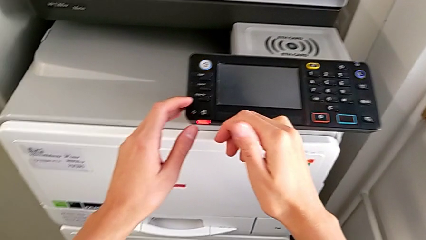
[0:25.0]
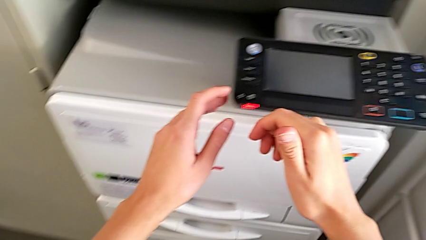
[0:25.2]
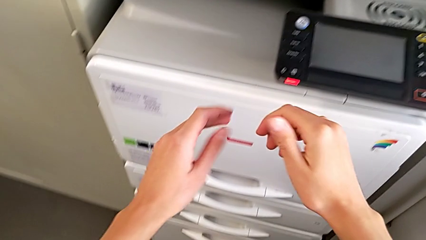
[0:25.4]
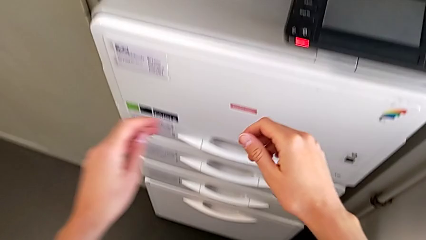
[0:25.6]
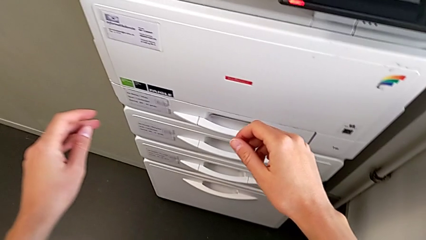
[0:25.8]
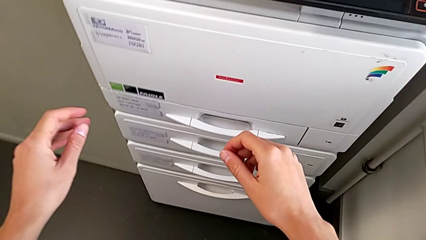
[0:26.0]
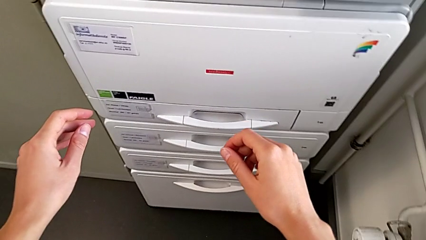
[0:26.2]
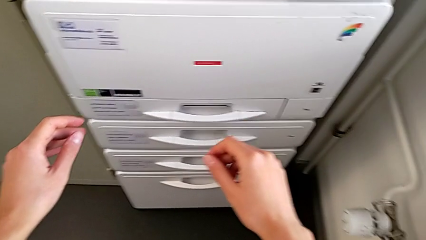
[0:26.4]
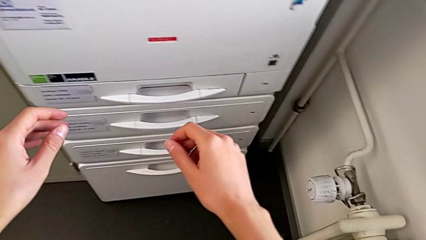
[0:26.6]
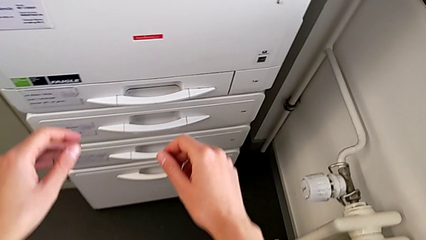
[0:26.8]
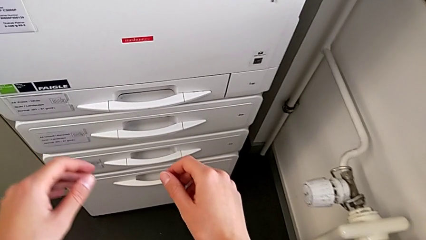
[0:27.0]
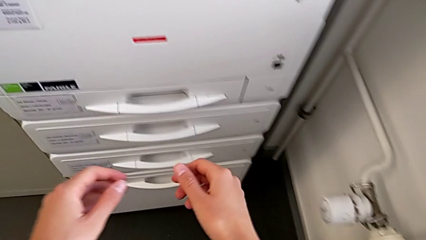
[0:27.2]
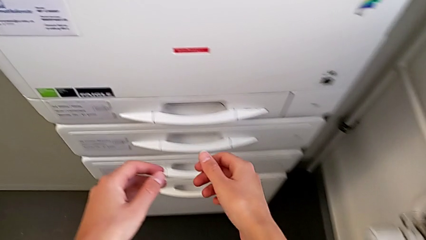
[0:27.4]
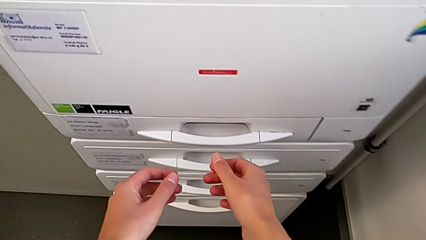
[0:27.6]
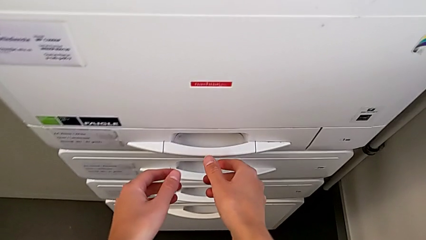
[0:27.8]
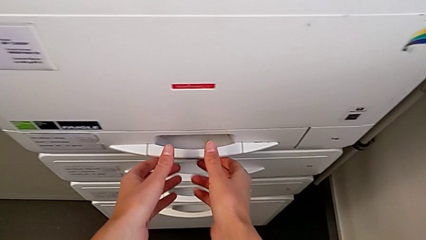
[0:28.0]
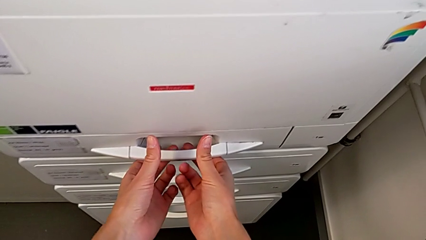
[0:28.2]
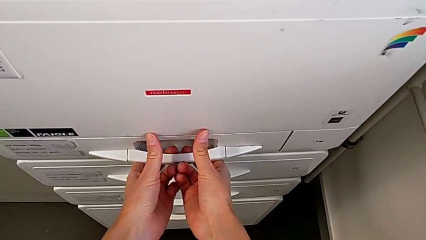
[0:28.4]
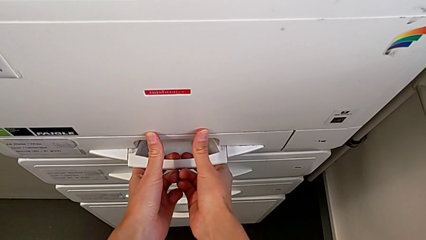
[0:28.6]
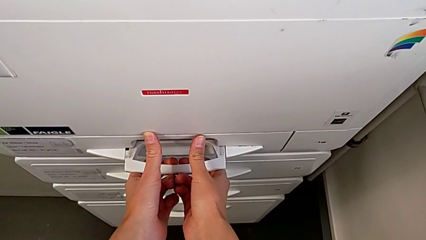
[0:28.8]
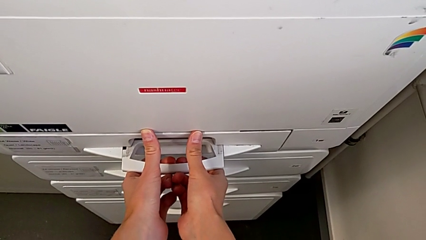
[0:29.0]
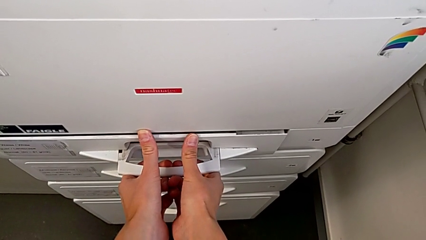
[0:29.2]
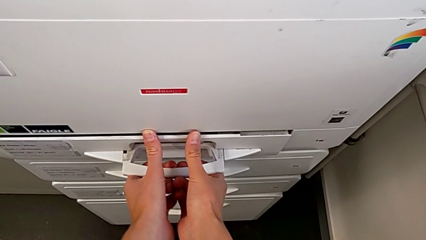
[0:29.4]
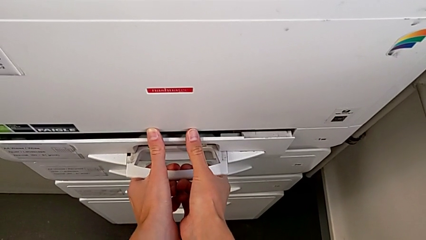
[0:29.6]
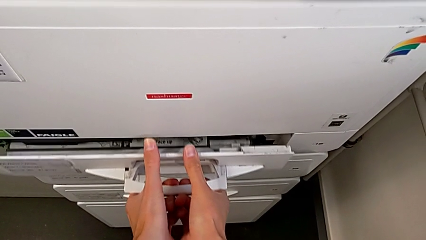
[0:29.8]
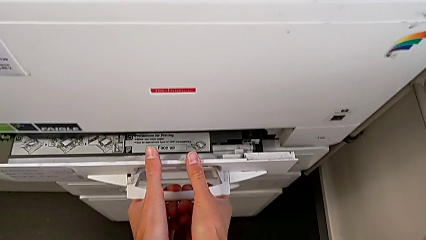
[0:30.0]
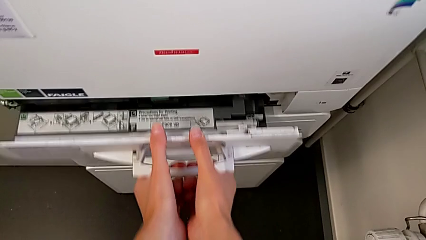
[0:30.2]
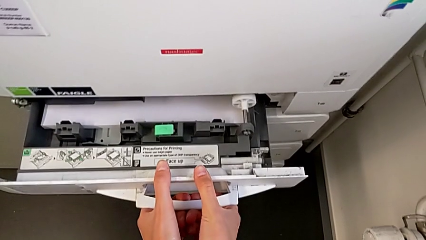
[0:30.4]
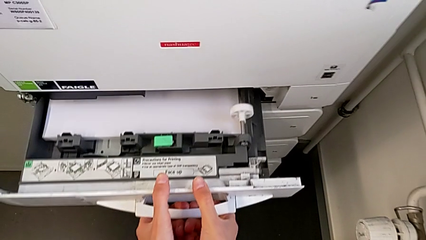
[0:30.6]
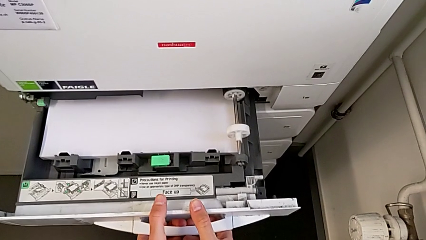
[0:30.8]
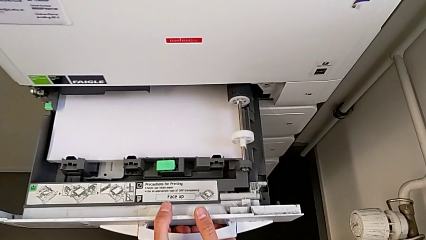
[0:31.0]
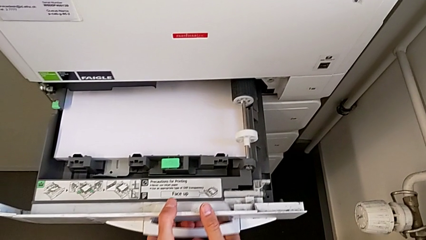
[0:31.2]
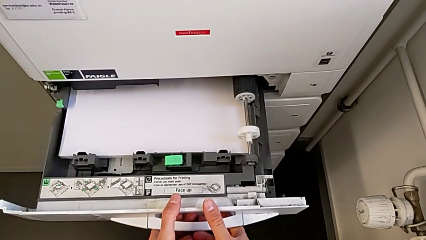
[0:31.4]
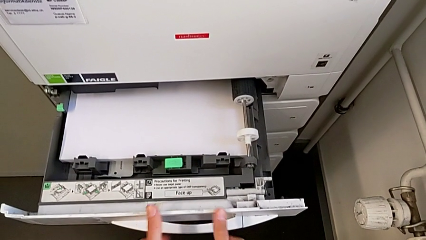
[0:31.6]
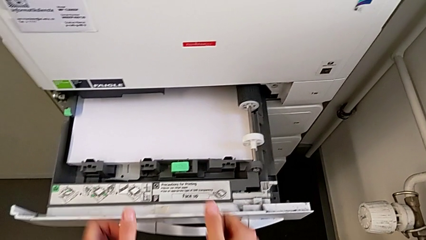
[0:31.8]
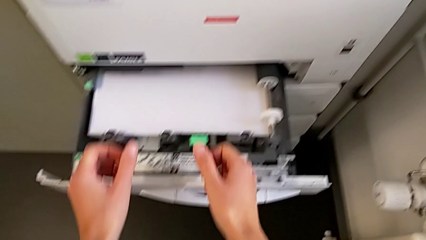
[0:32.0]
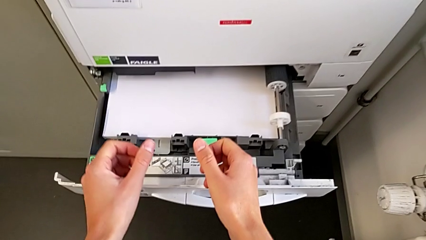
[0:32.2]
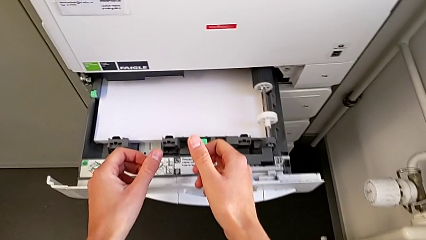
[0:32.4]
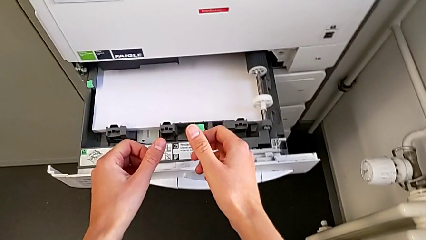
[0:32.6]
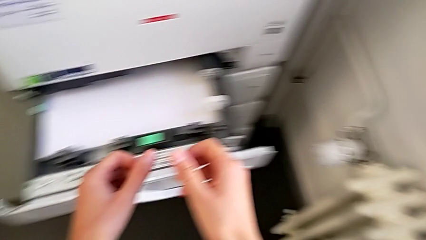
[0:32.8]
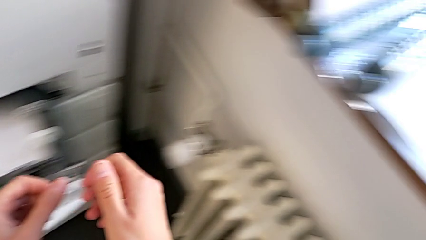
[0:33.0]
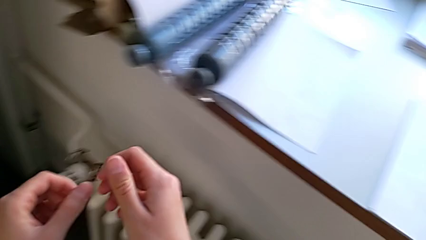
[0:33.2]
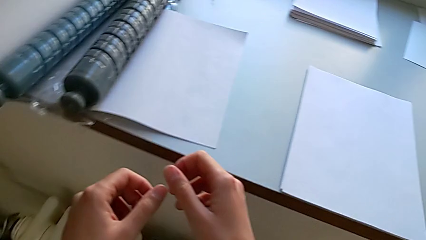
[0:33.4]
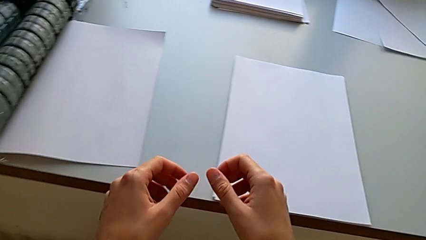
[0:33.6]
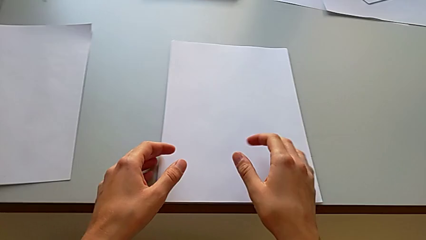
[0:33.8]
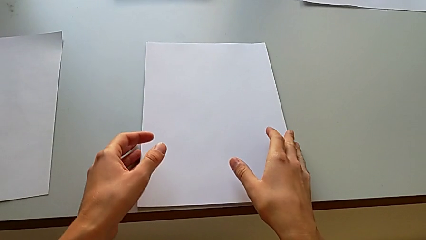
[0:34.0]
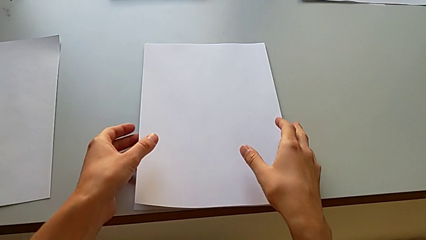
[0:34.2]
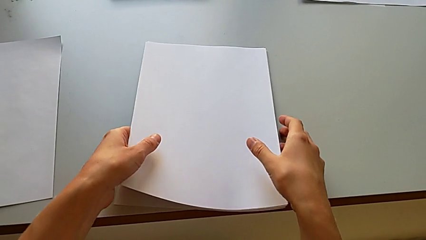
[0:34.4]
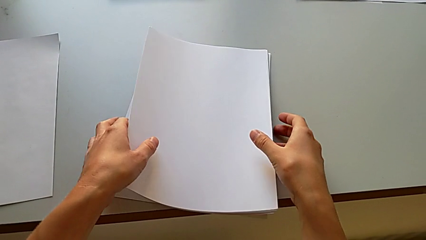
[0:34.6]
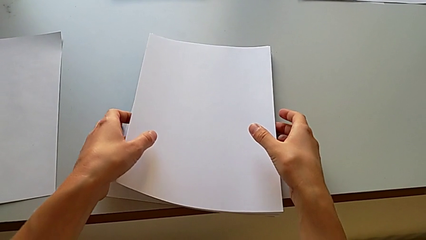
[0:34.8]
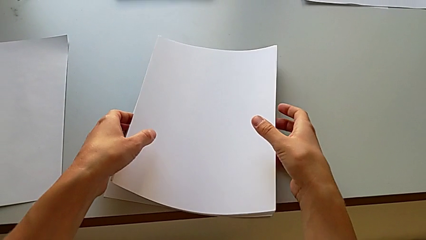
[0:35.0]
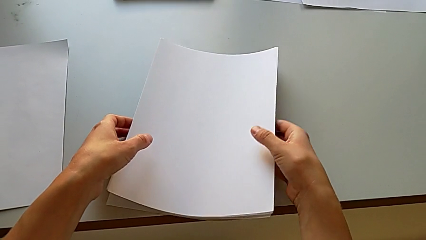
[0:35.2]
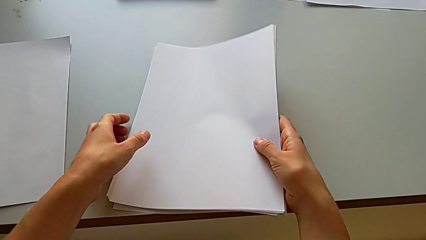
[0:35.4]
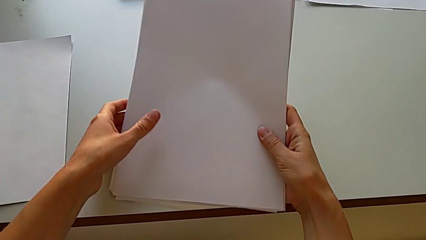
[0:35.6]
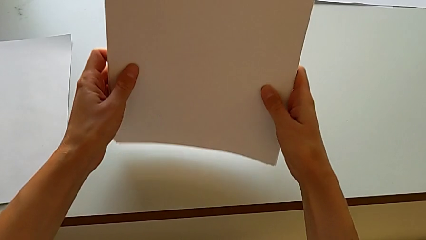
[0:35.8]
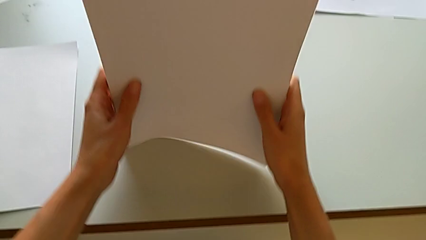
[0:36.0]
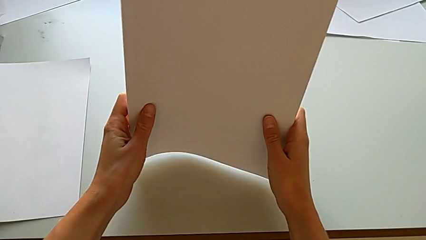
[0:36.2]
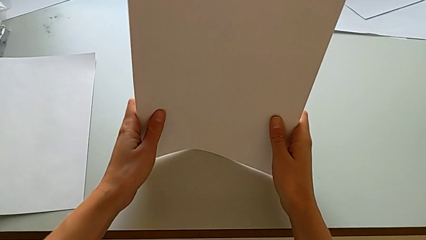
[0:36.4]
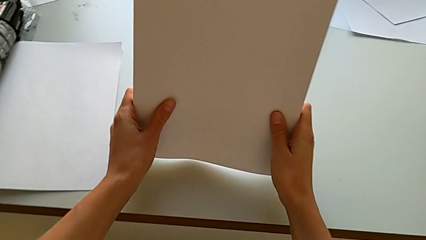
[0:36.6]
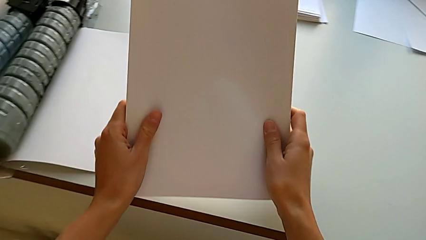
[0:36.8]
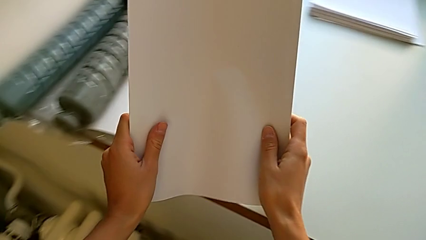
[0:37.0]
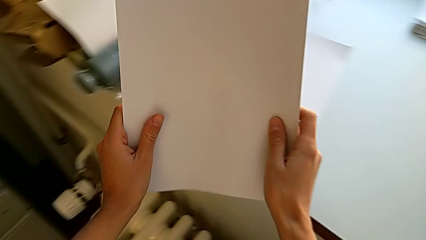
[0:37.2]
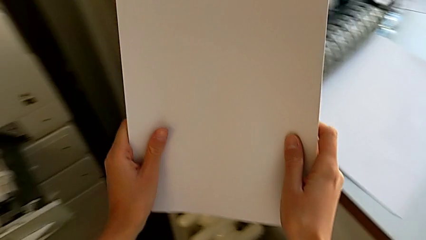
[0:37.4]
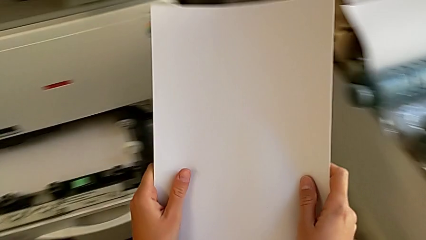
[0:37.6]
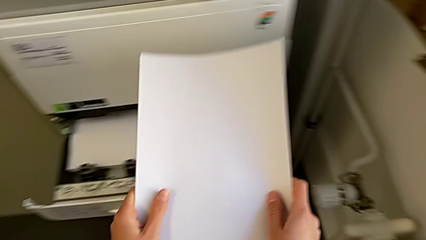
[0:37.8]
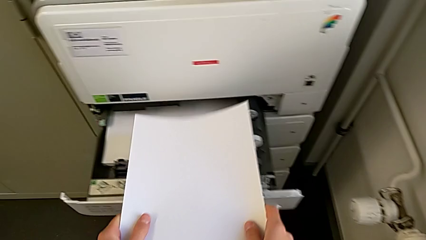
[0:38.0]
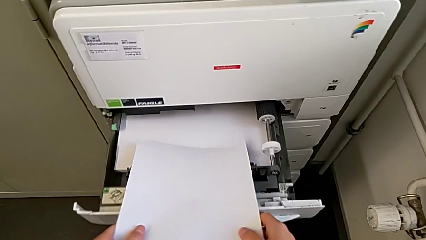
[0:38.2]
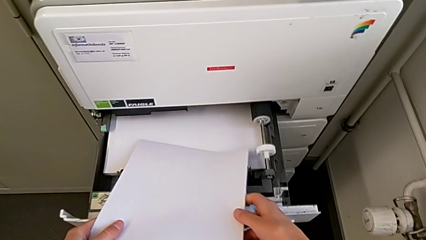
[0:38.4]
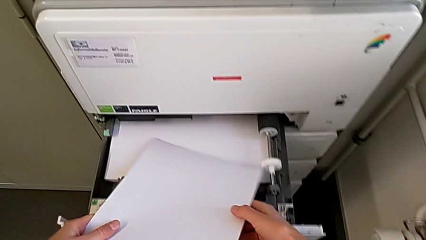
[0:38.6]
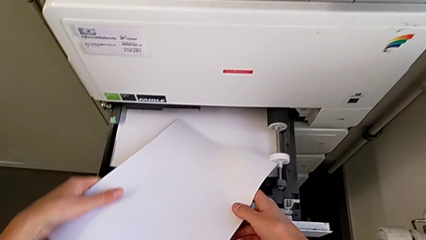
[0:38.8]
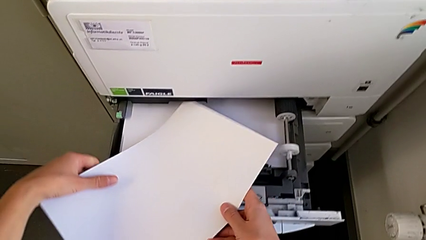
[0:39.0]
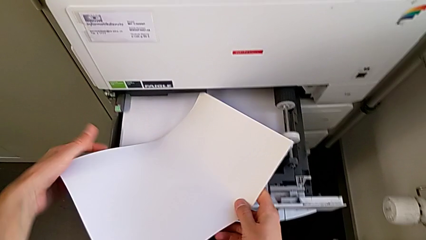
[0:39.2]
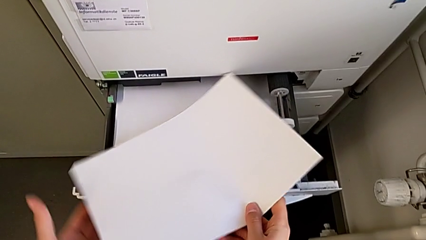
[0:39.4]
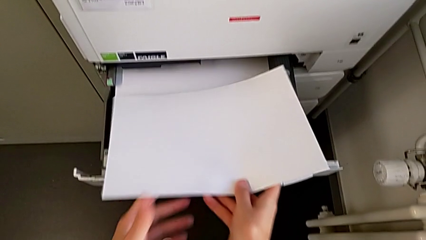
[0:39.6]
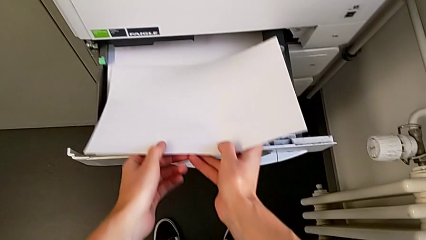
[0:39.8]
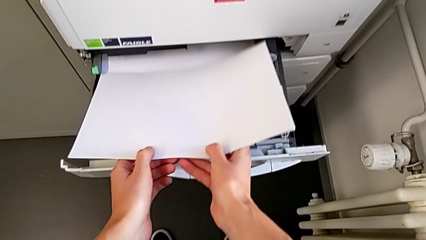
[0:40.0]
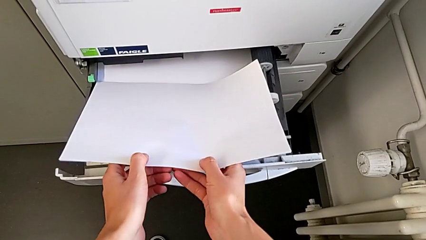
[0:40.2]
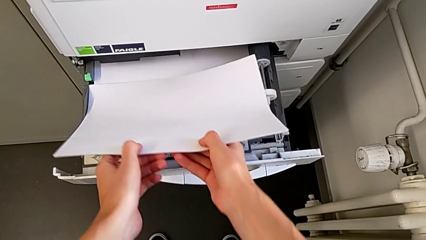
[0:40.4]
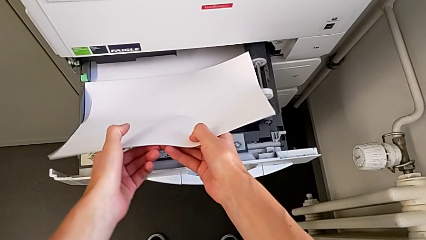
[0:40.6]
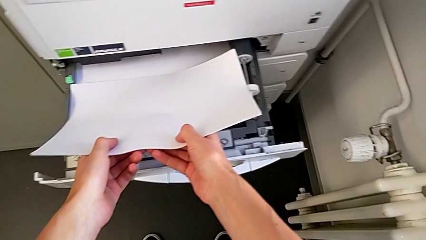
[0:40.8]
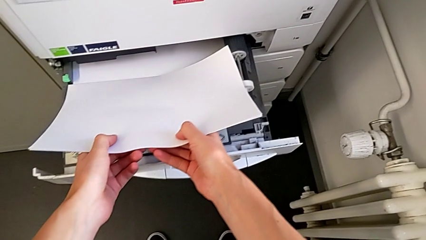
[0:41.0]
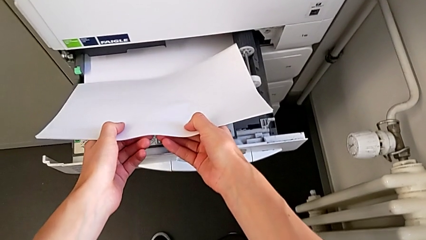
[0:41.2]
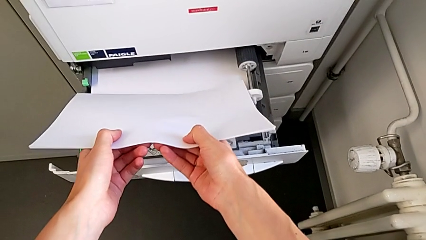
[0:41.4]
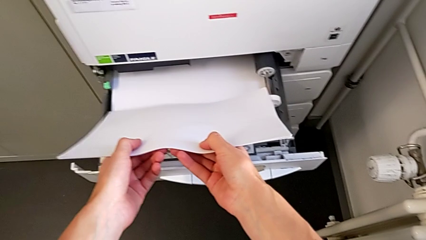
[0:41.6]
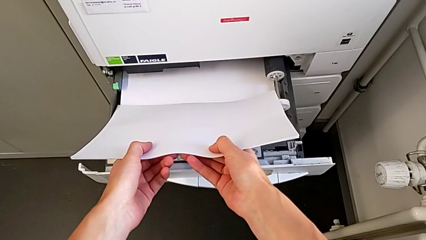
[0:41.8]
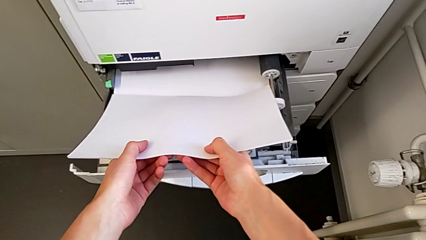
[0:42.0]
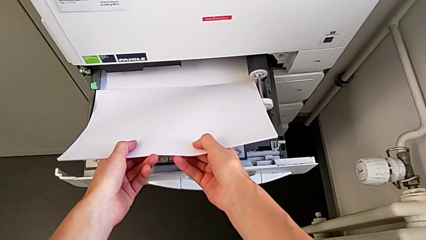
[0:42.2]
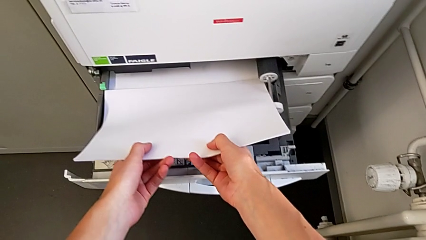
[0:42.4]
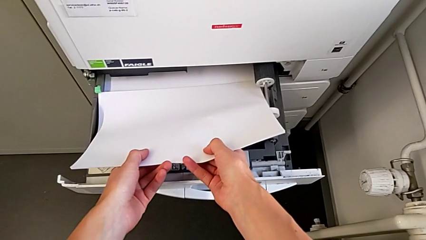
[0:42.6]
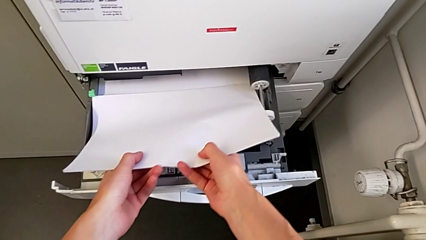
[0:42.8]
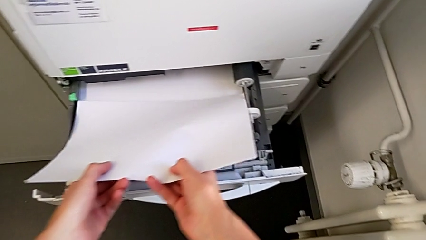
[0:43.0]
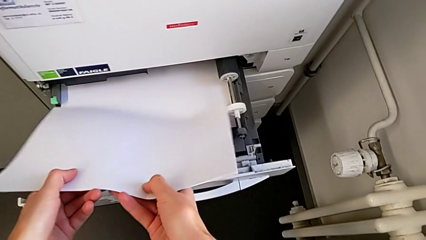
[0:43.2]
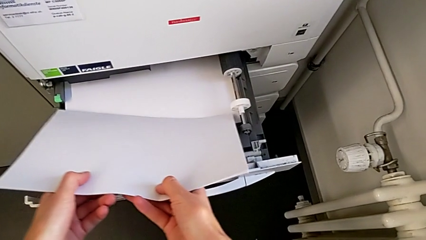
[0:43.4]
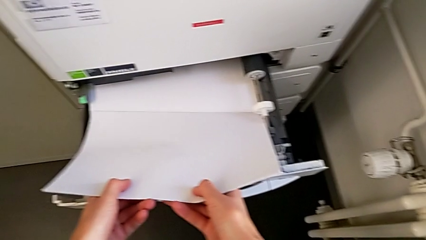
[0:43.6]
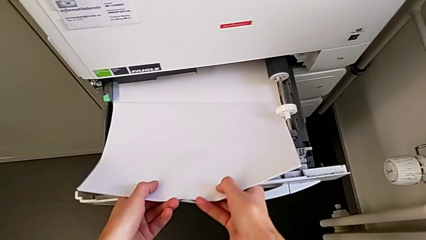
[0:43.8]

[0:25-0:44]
The camera wearer is loading a paper stack into the paper tray. They approach the first paper tray, pull it, approach the paper stack, grab it, align it, hold it, rotate it, place it and wrongly insert it.
